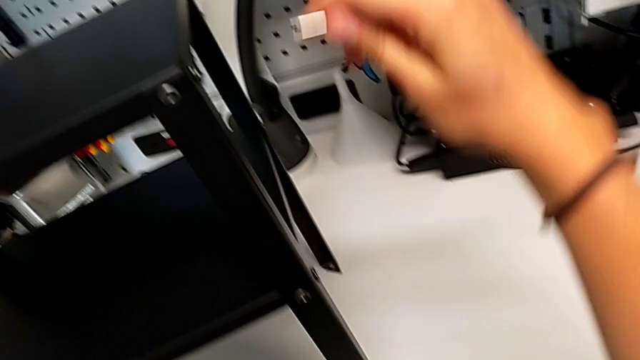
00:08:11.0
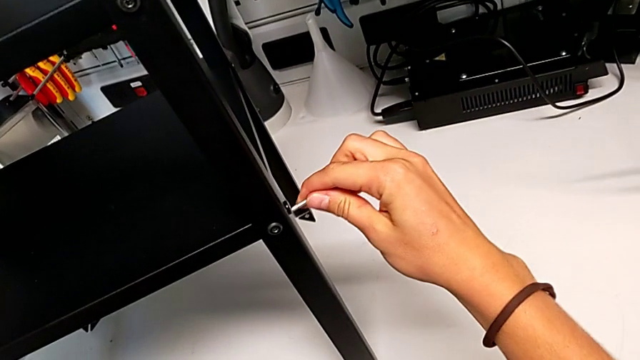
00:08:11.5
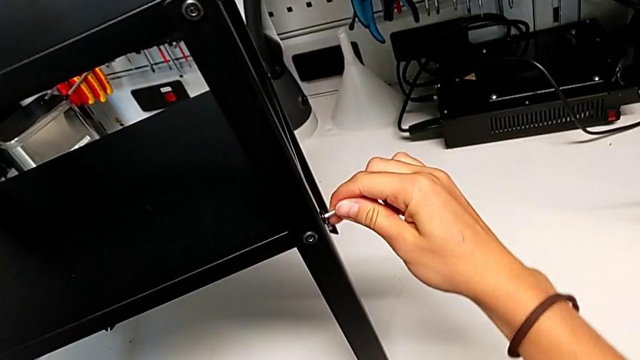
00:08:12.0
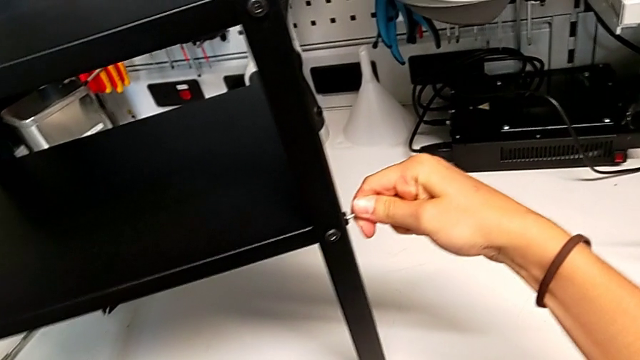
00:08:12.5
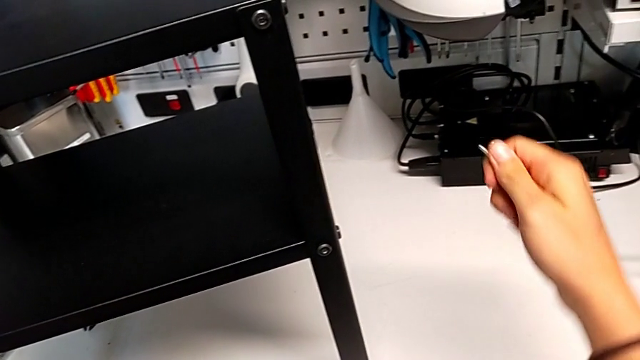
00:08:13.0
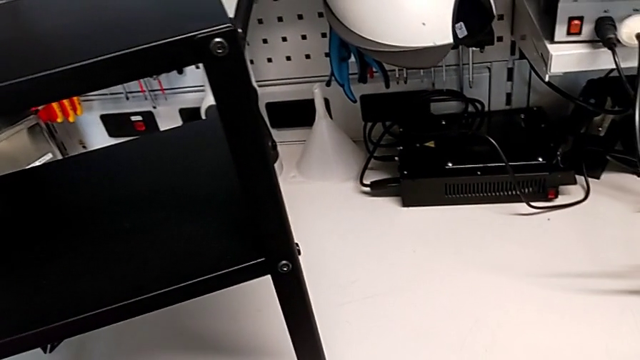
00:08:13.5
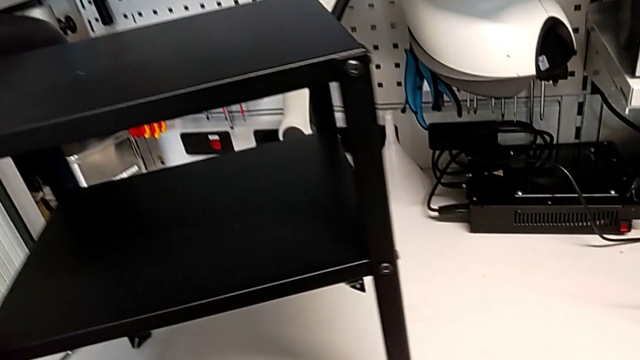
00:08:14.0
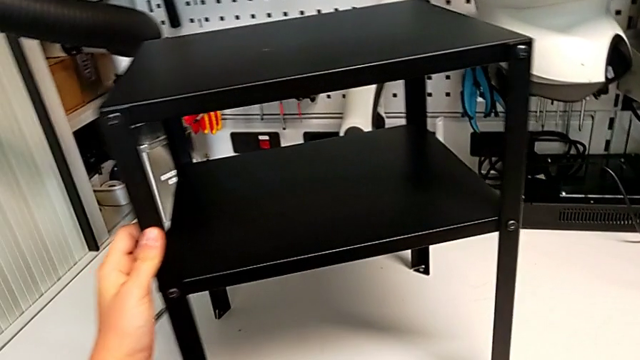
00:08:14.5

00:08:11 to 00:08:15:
The camera wearer is tightening all the screws. They screw the thirteenth hex socket head.
